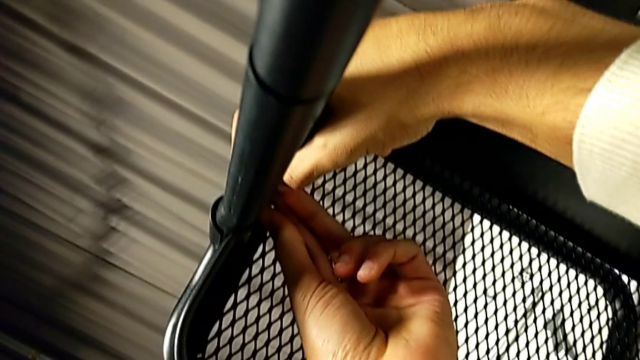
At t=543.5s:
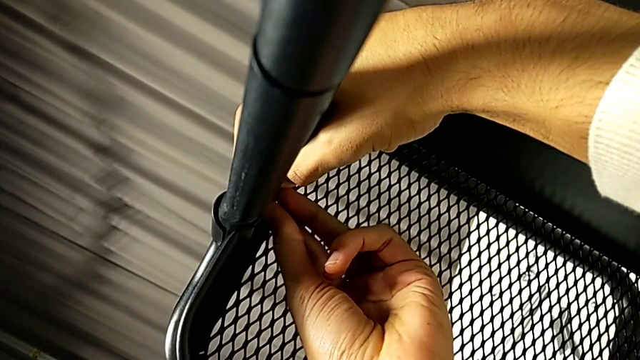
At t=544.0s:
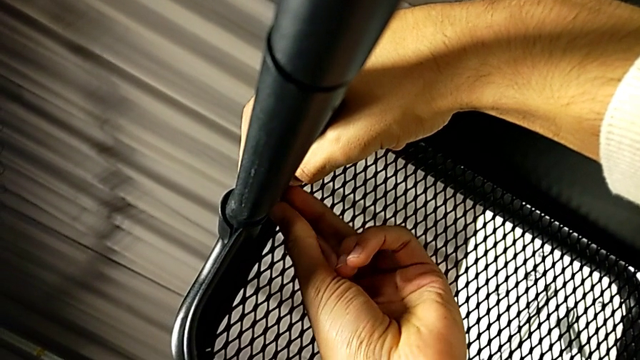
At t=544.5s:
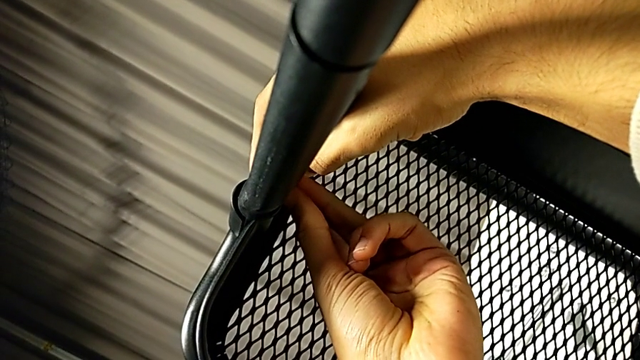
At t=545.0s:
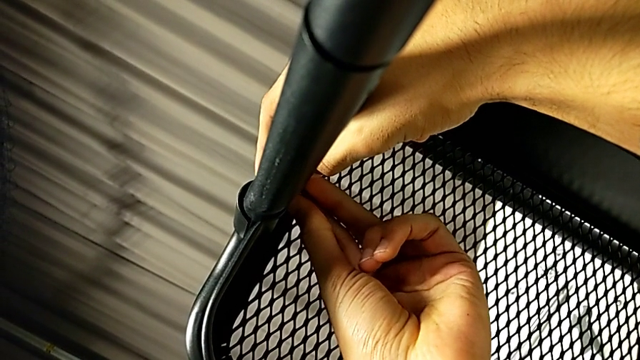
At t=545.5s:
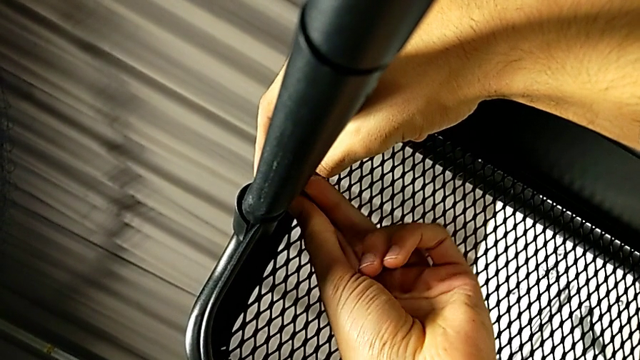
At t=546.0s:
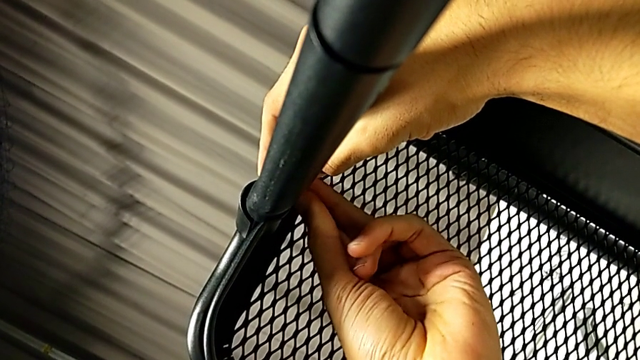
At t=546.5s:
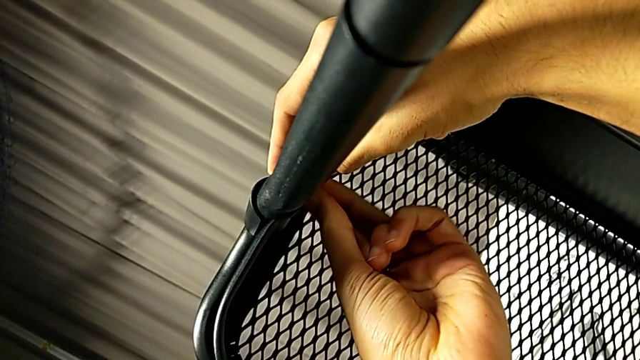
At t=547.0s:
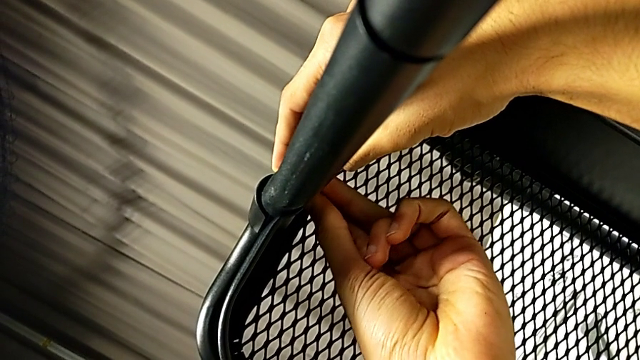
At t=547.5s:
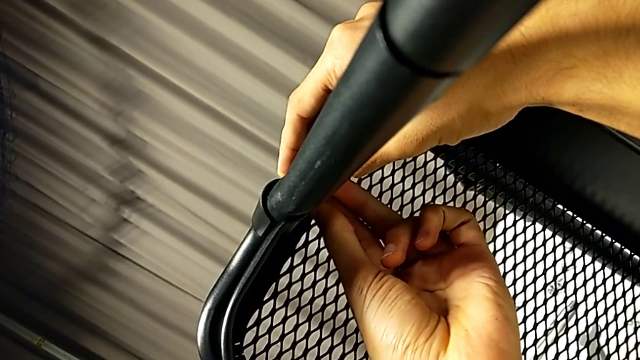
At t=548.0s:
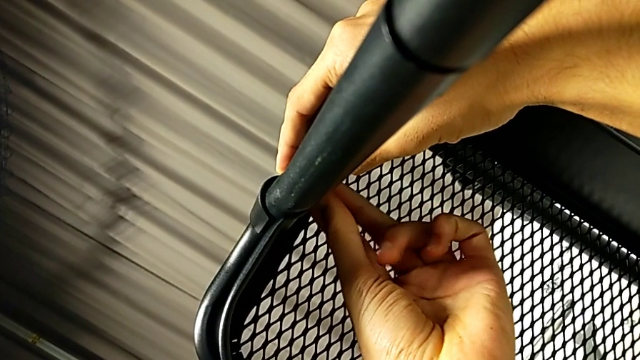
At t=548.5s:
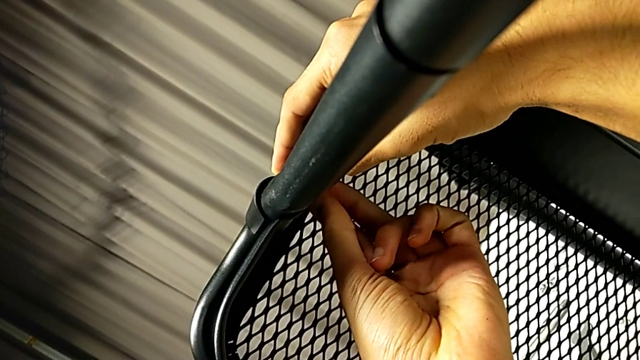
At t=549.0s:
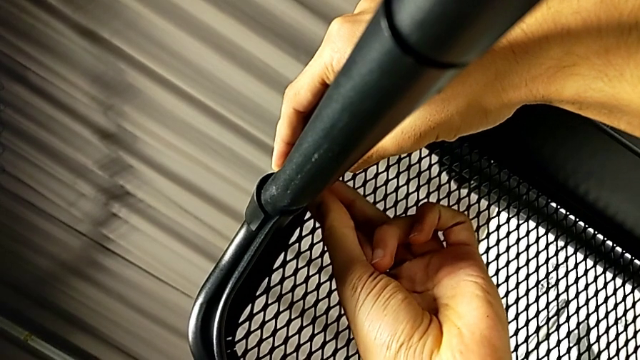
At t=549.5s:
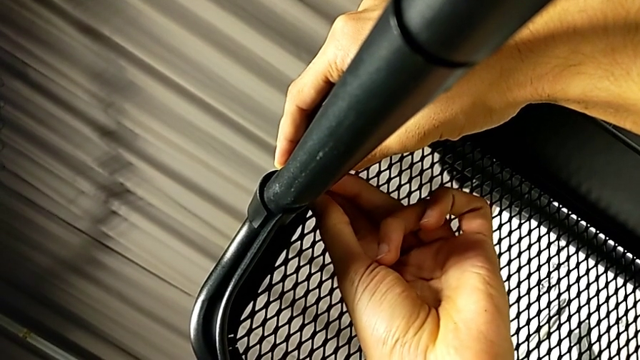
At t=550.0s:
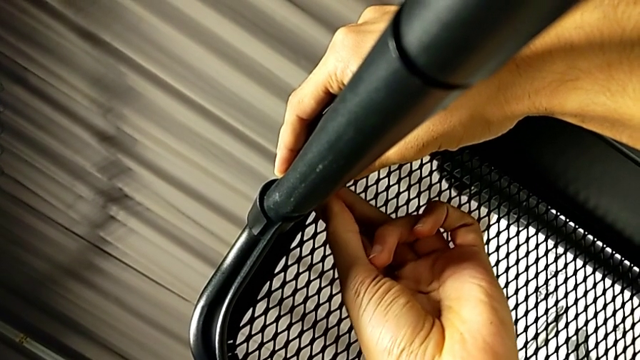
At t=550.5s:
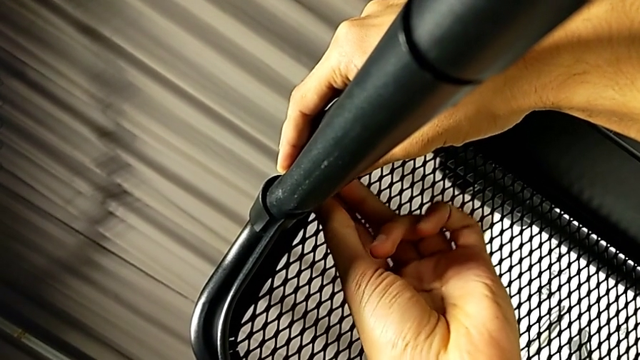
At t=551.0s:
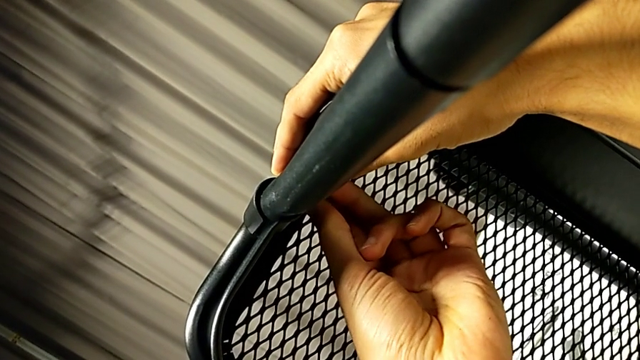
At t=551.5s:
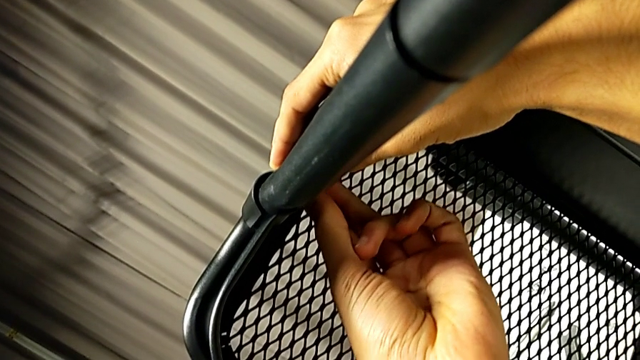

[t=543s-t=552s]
The camera wearer is inserting the lower basket. They begin to screw the hexagon cap nut.

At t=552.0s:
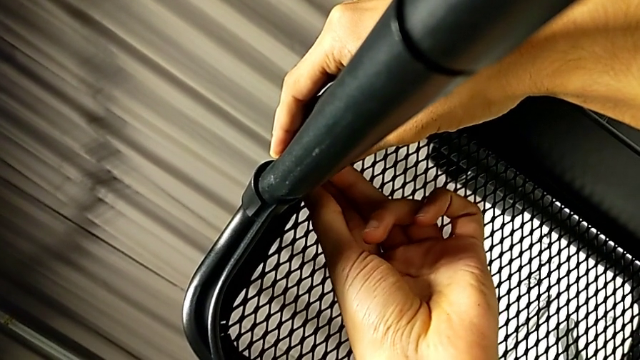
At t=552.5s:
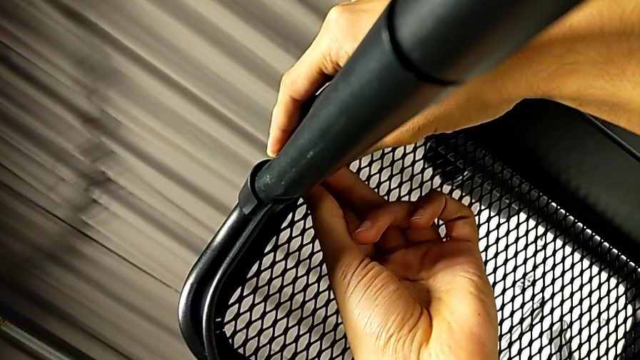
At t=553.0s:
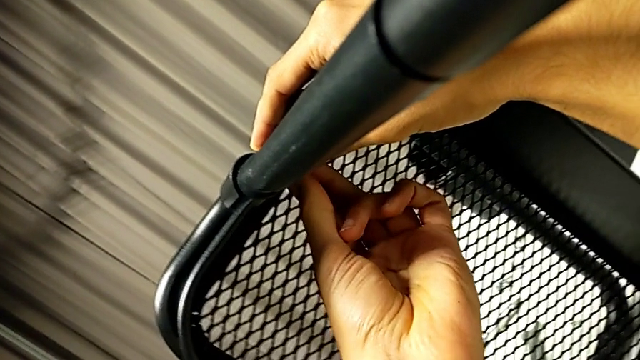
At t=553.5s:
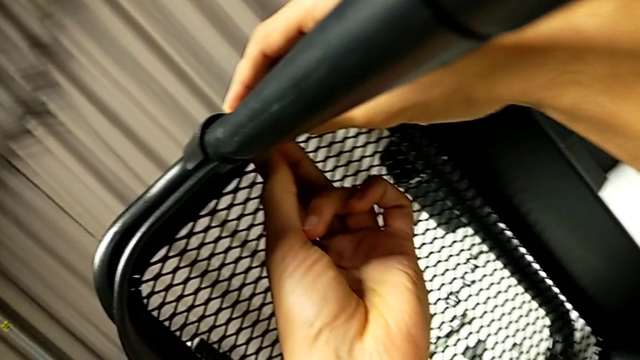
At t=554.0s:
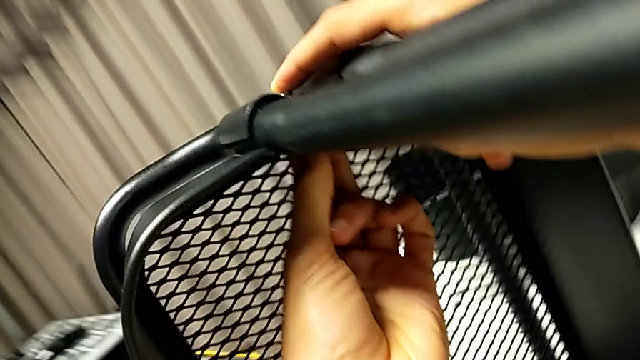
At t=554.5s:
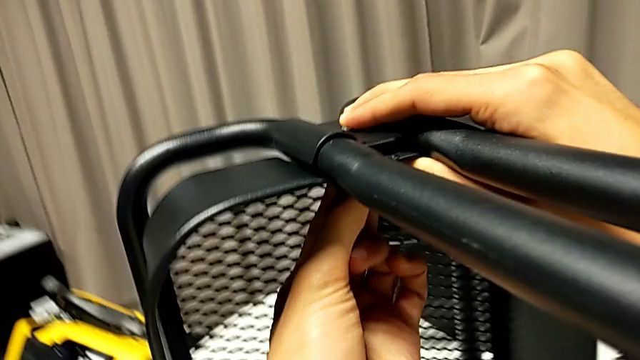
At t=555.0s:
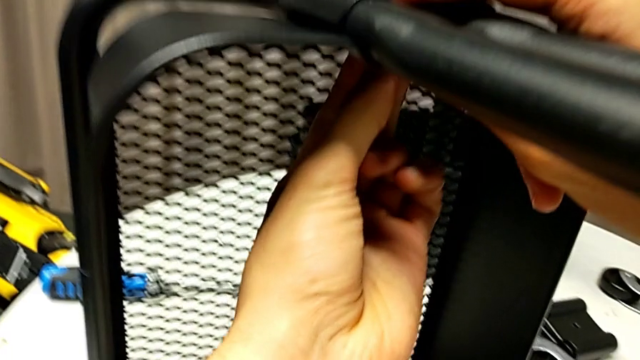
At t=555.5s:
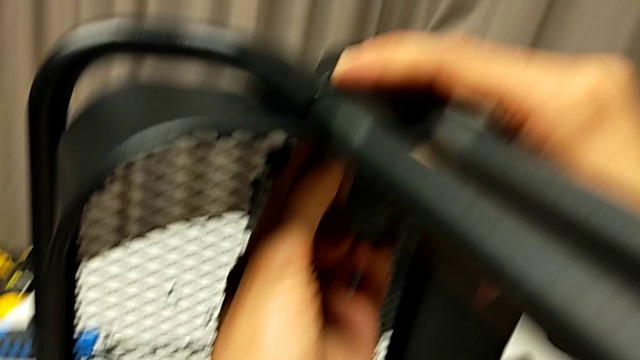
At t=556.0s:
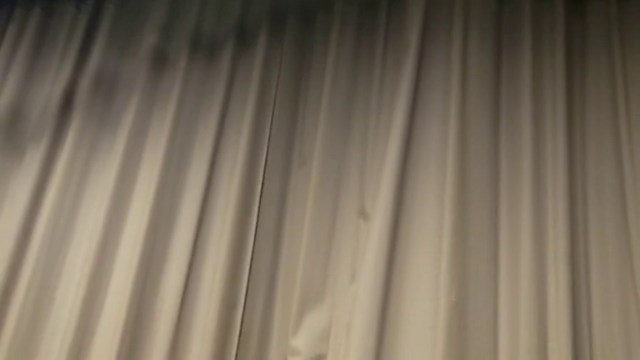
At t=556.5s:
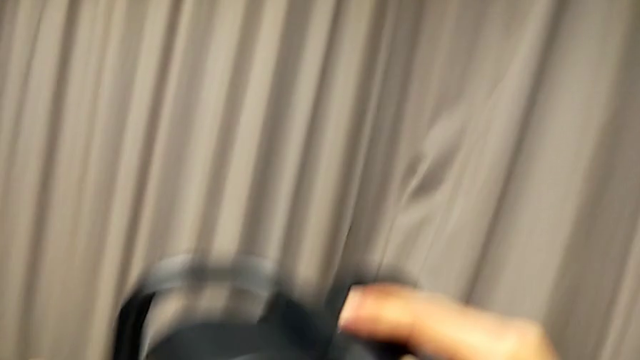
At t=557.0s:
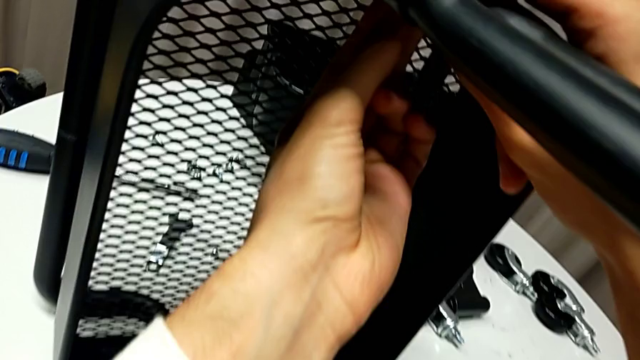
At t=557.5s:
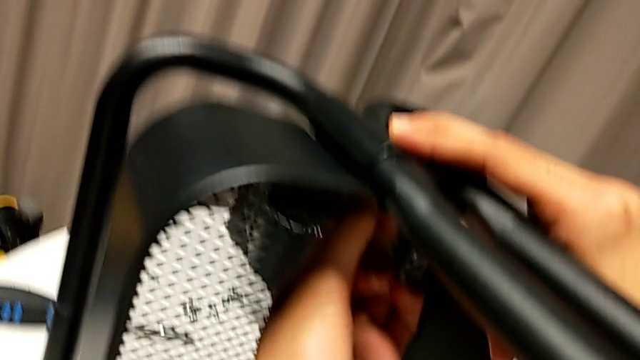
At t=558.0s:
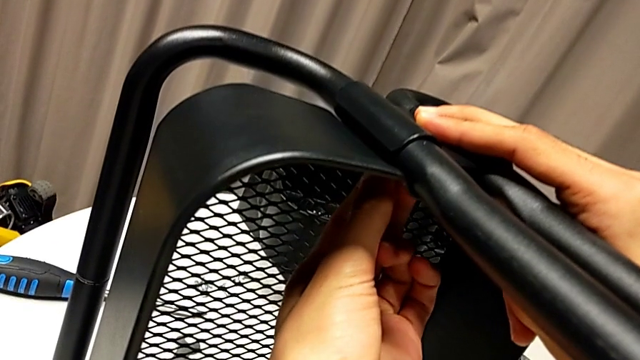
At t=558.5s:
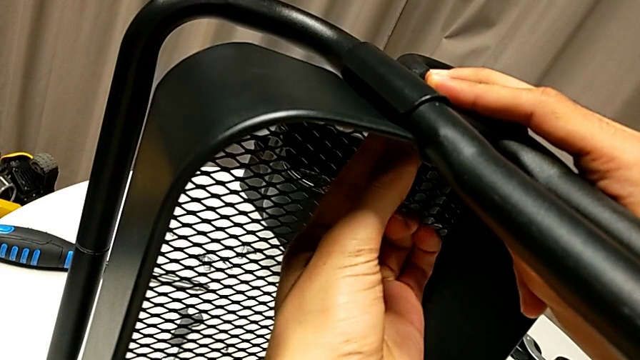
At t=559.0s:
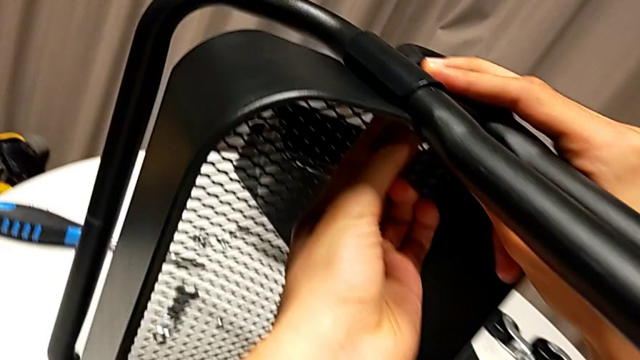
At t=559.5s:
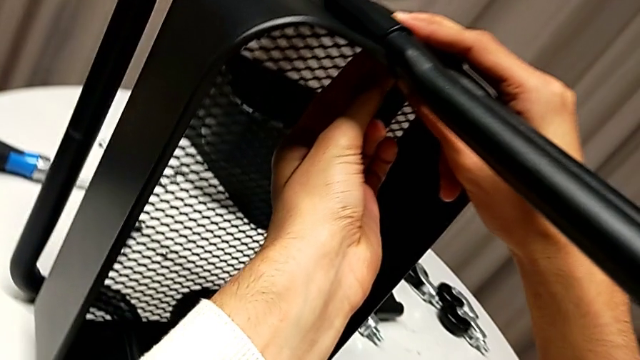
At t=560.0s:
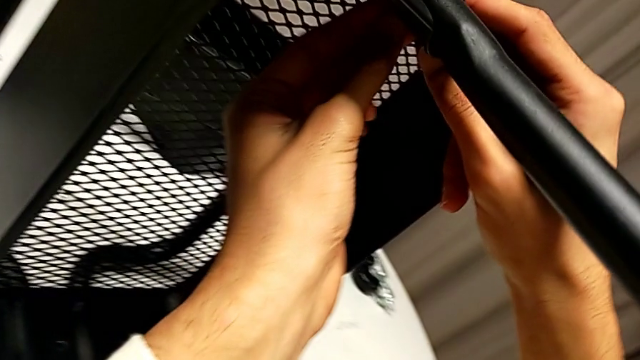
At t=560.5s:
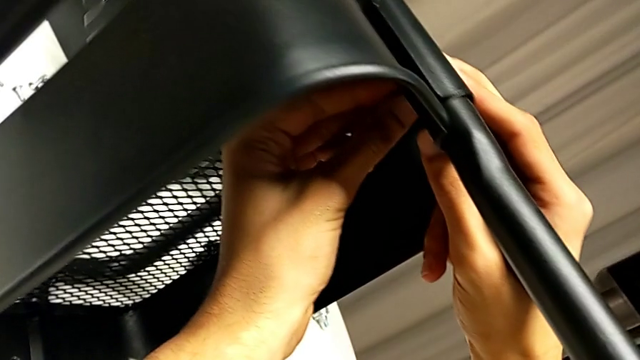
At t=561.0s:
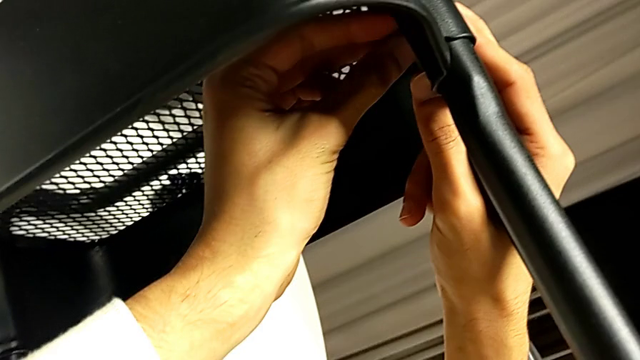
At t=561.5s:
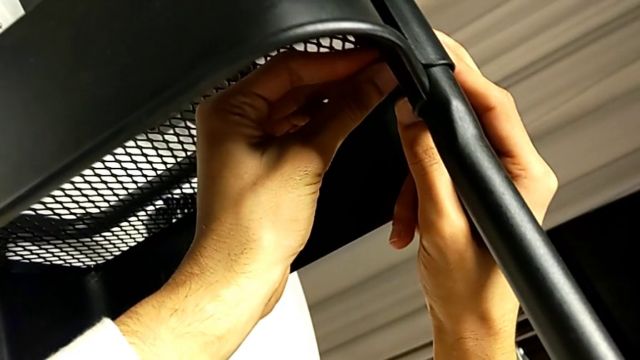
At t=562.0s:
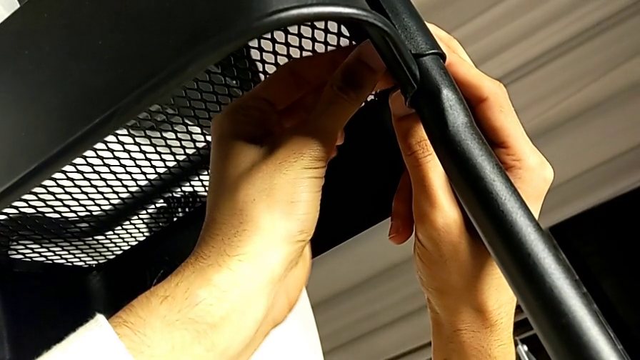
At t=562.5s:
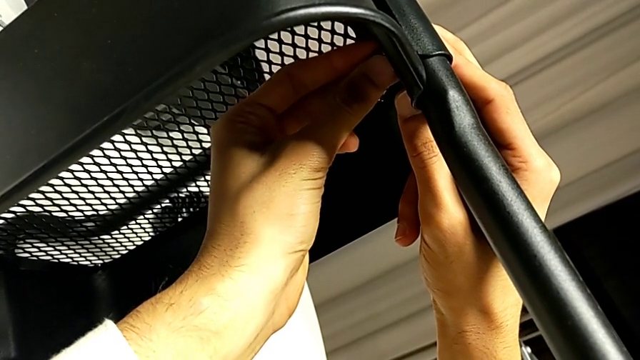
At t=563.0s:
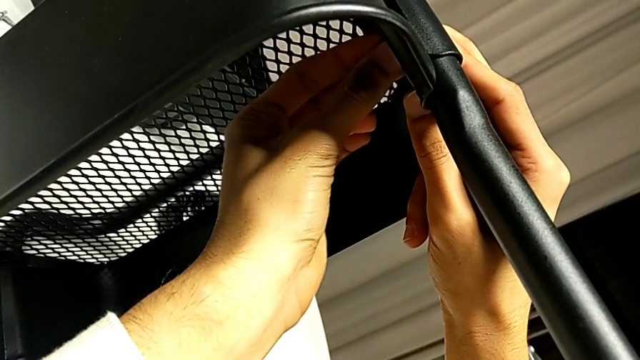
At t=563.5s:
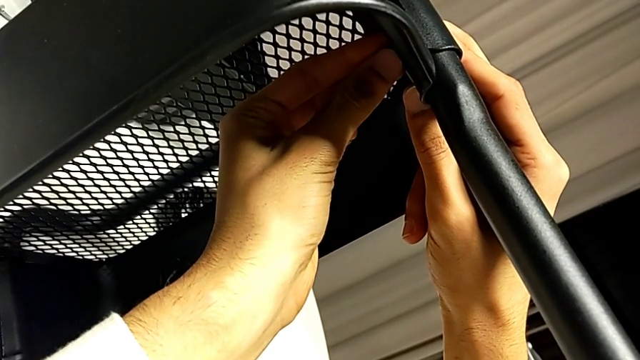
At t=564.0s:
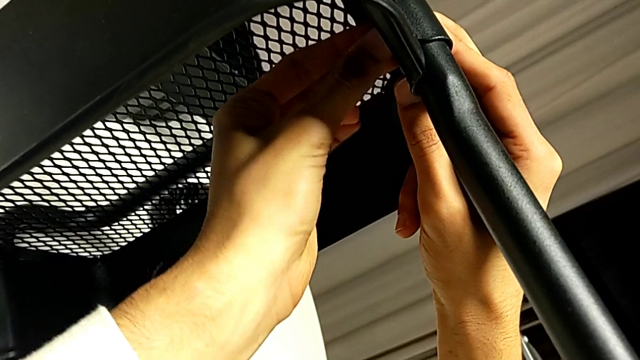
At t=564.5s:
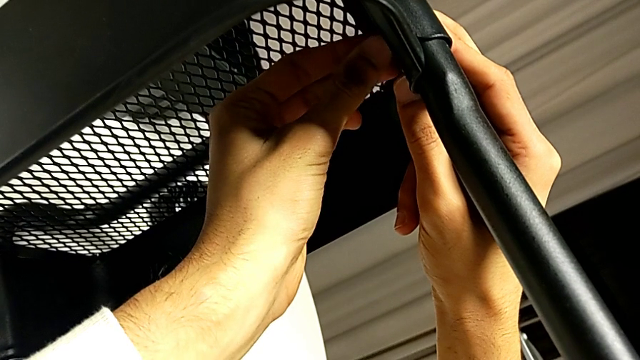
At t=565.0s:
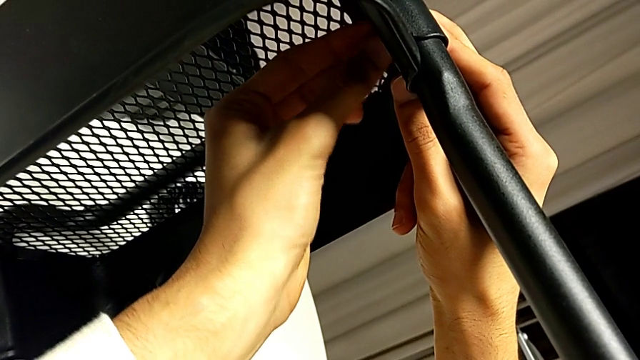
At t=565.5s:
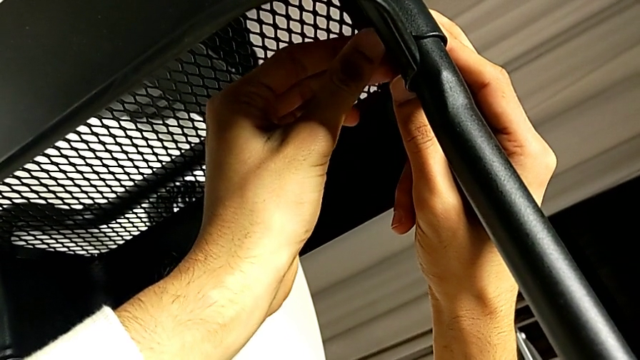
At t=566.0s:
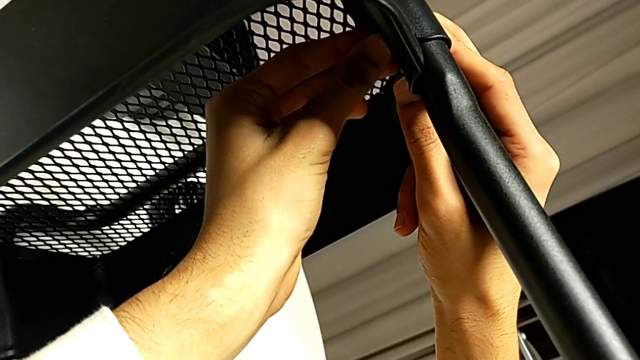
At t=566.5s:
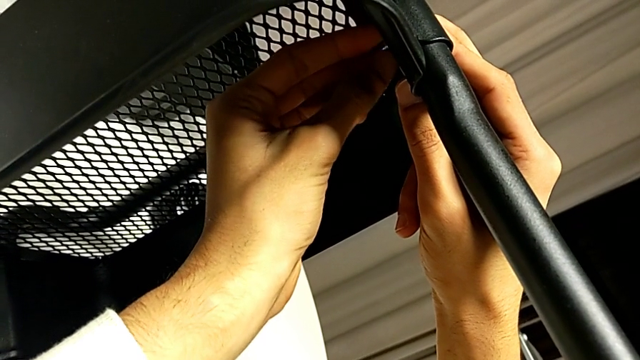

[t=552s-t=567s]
The camera wearer is inserting the lower basket. They keep screwing the hexagon cap nut.
